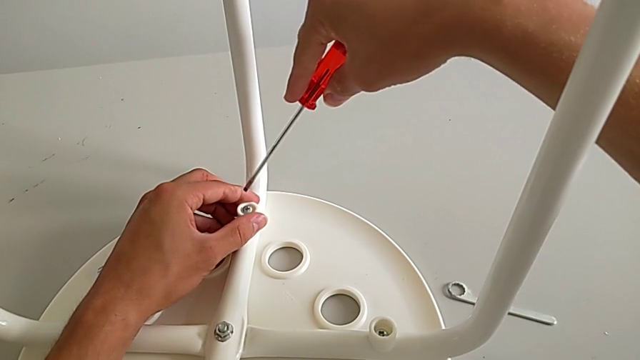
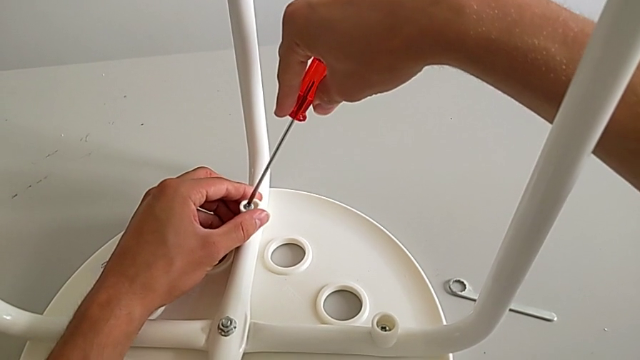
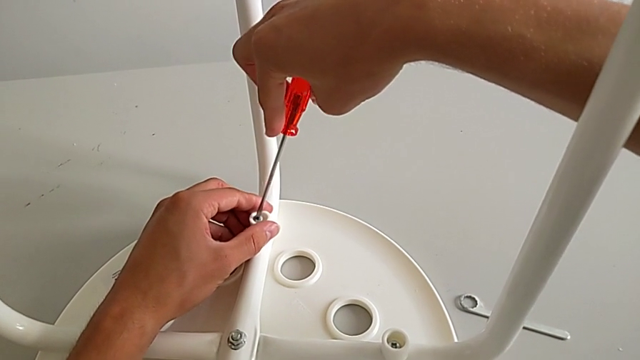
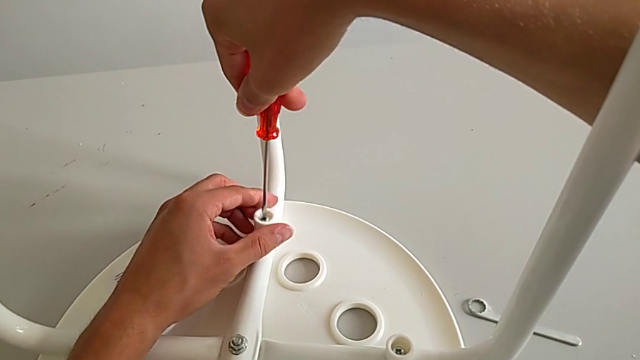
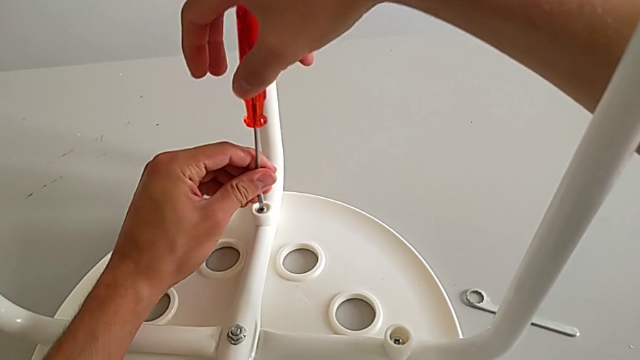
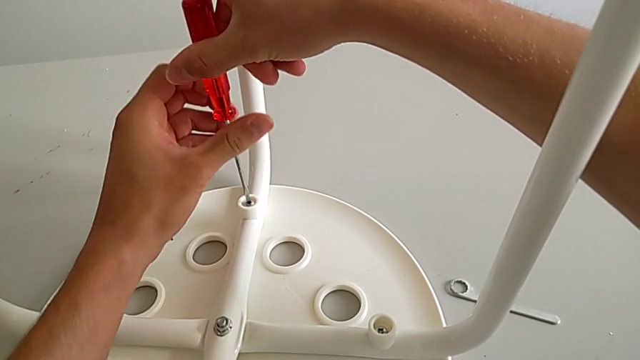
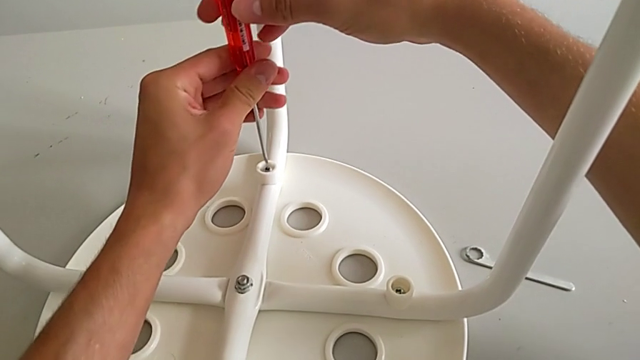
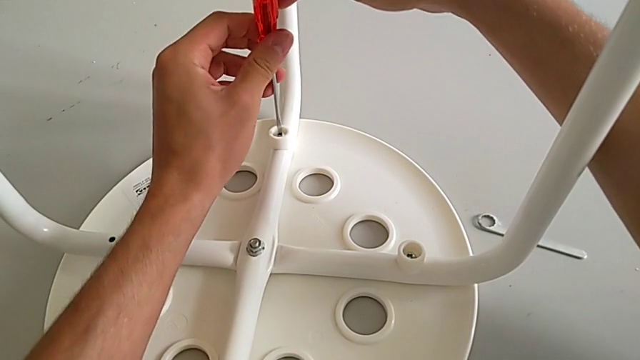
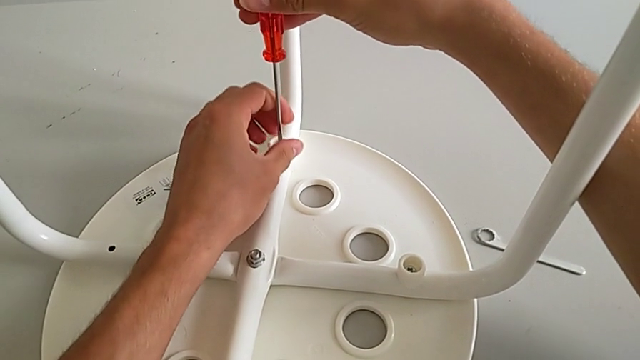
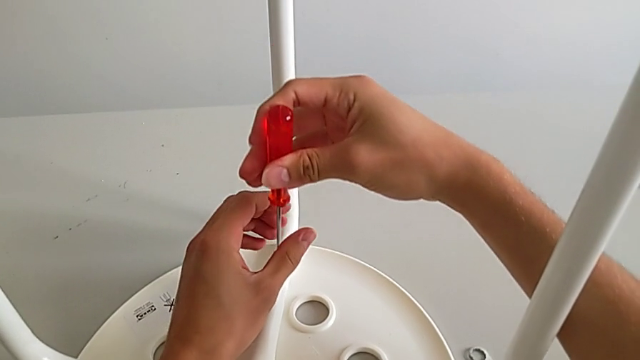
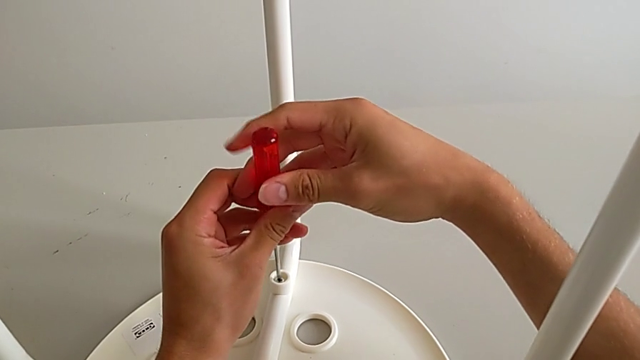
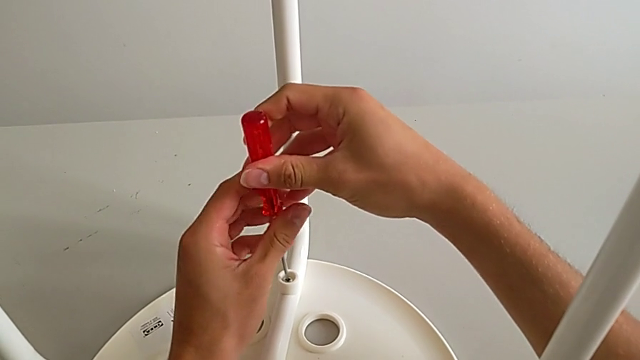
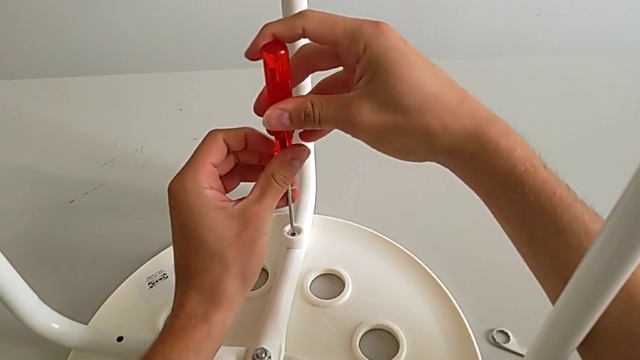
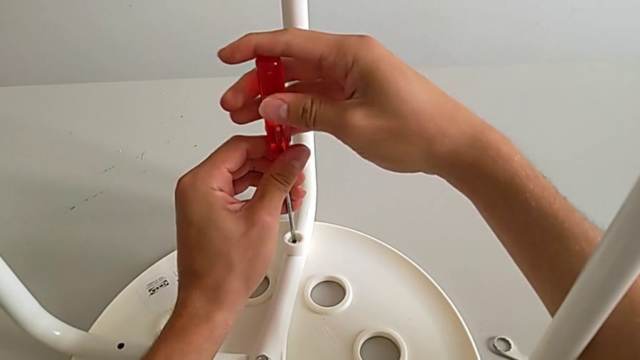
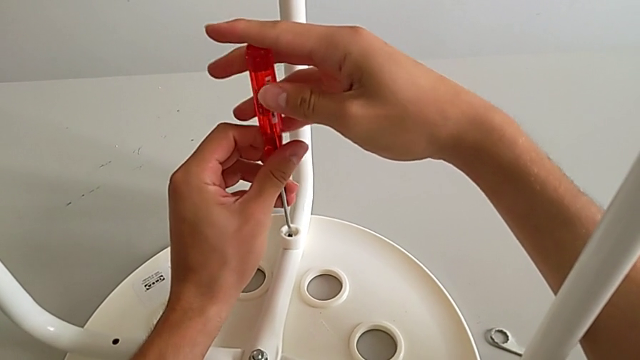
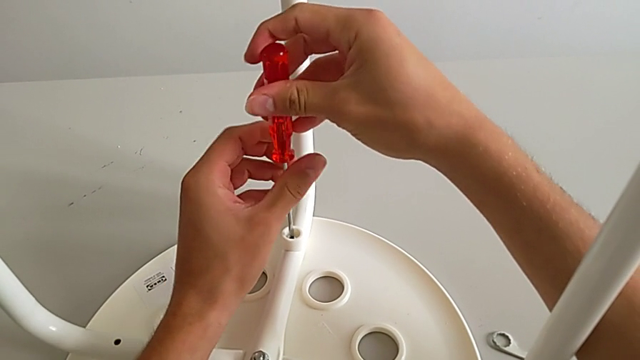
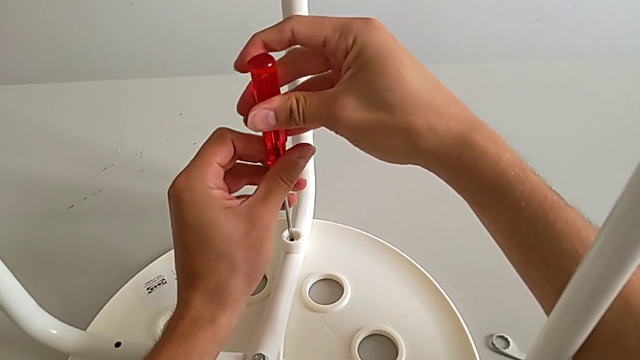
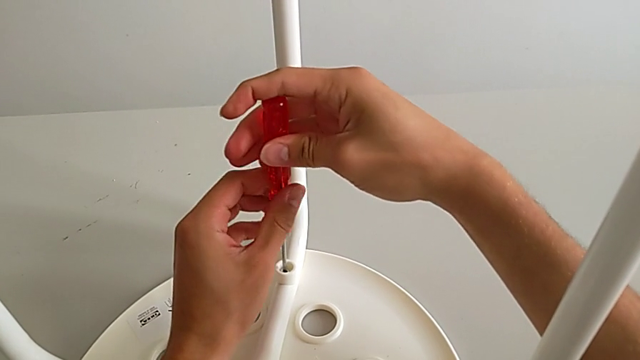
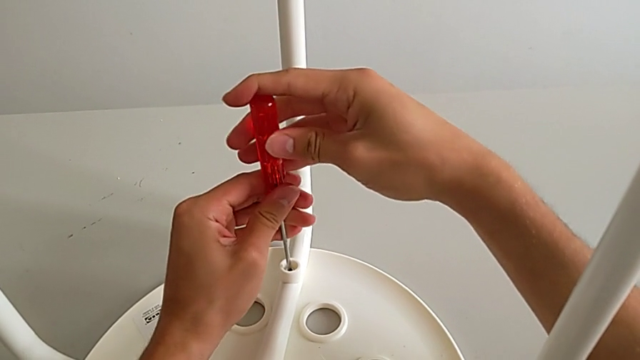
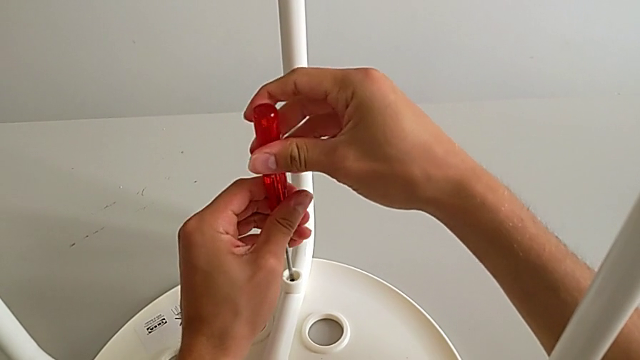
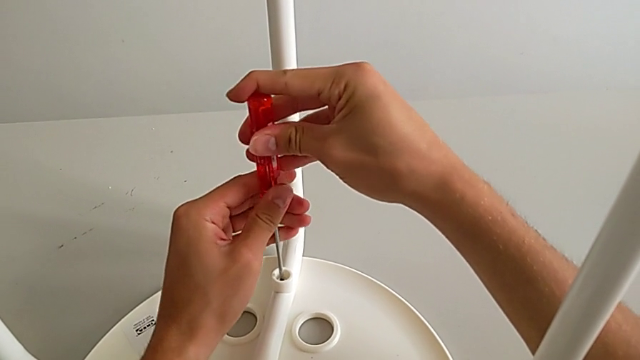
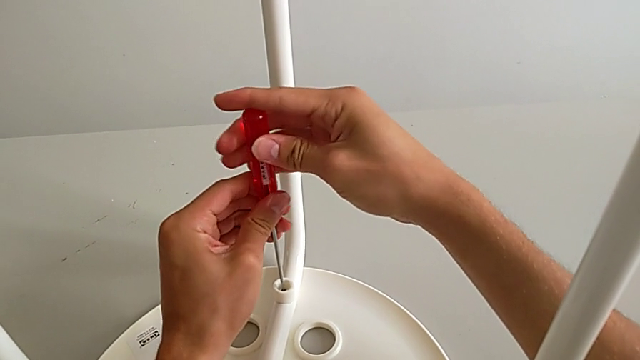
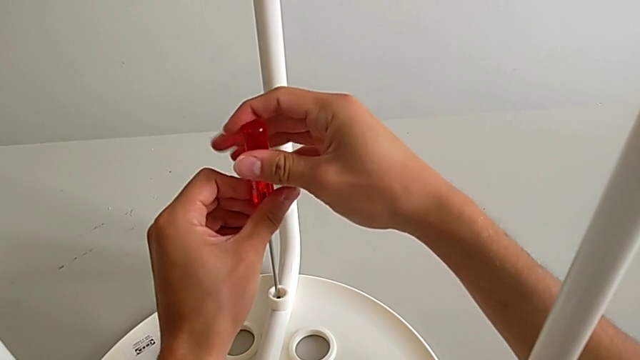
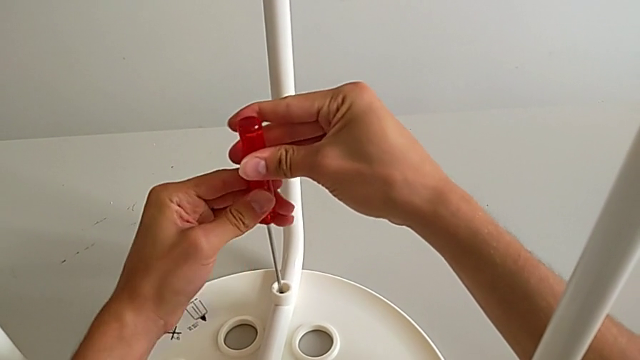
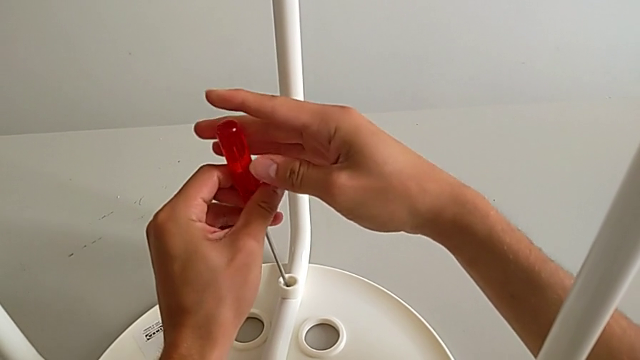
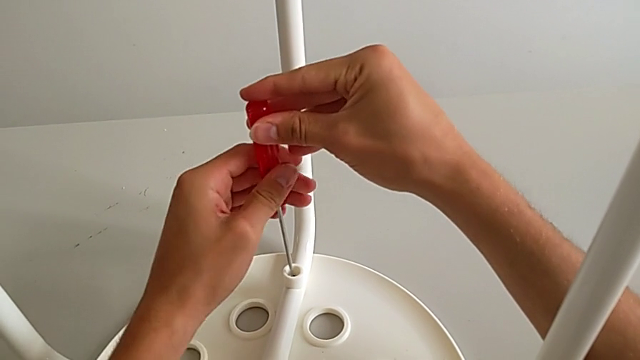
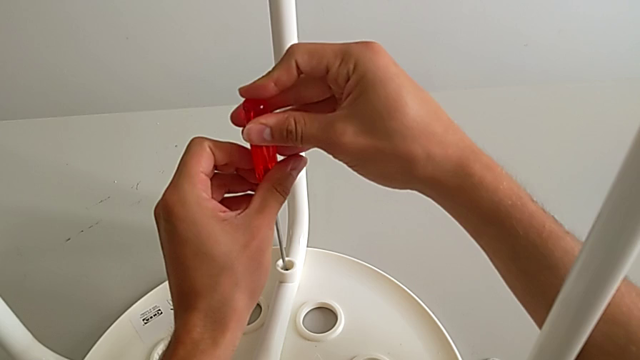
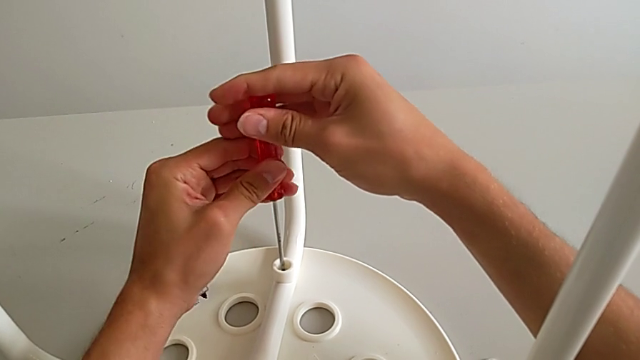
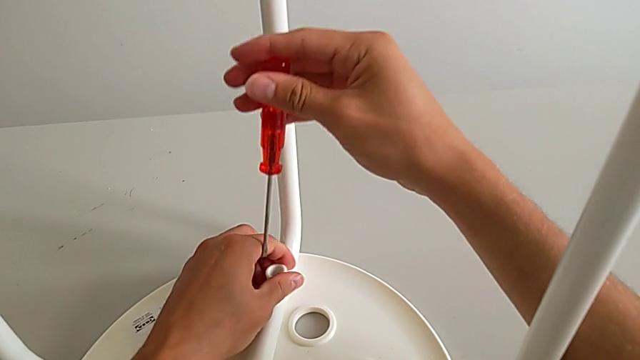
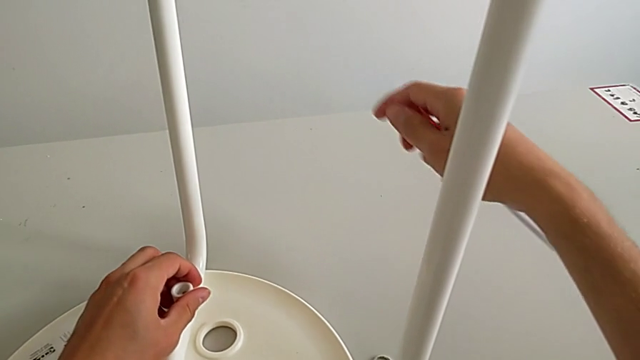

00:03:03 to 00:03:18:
The camera wearer is assembling the seat. They insert the screwdriver, screw the screw, withdraw the screwdriver and approach the screw.

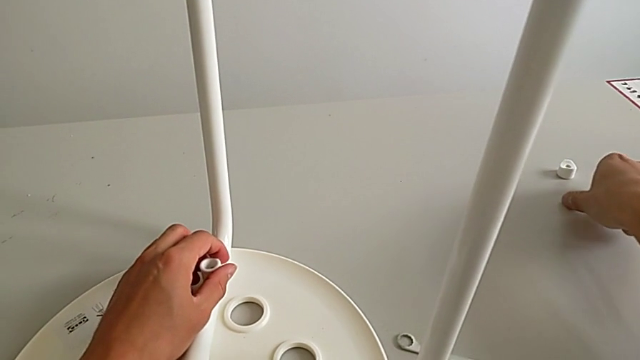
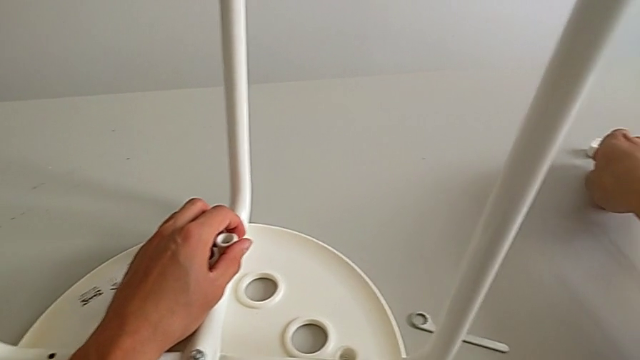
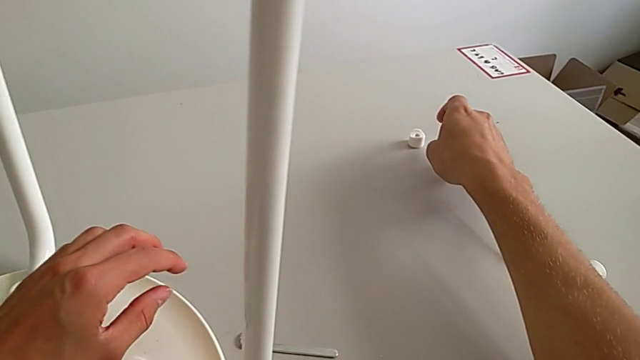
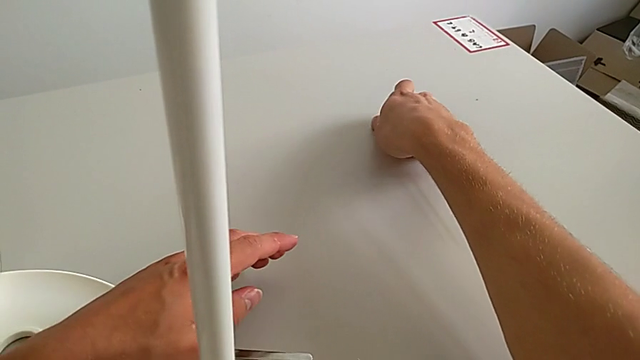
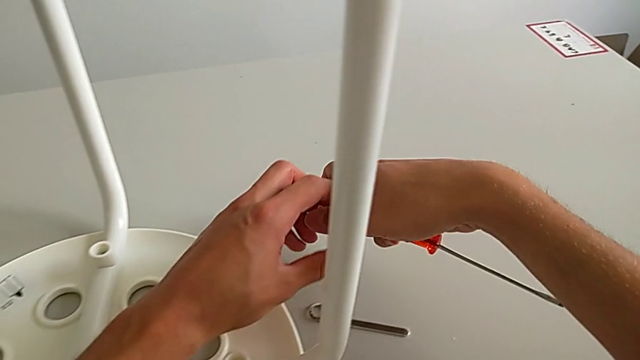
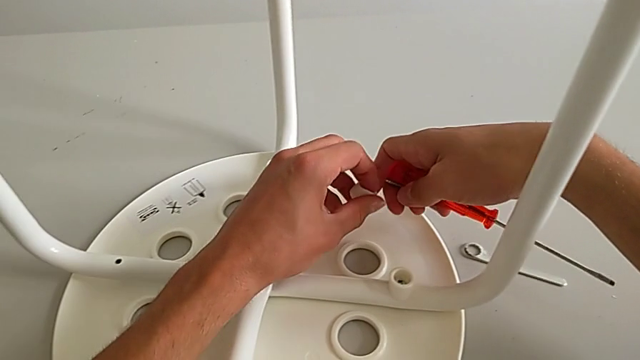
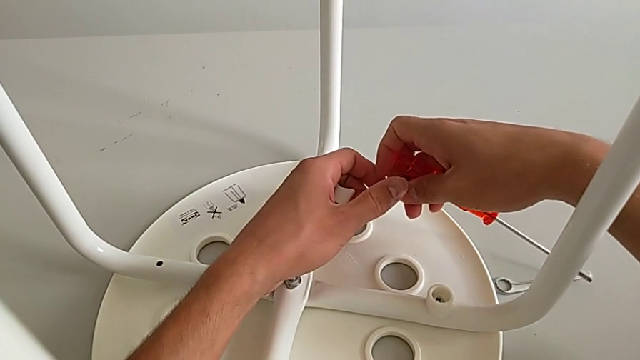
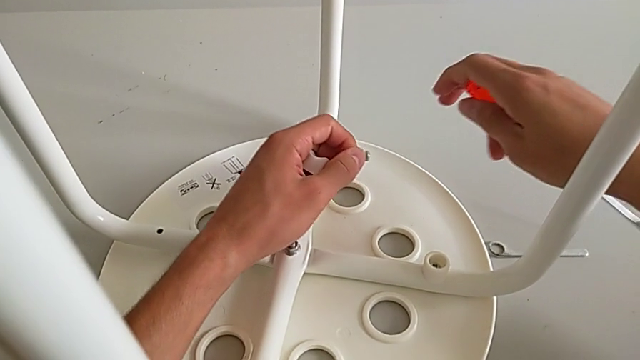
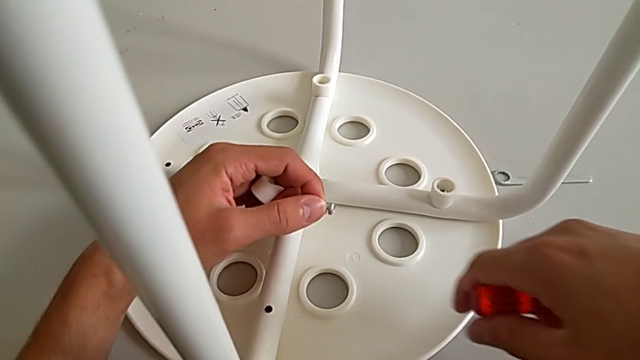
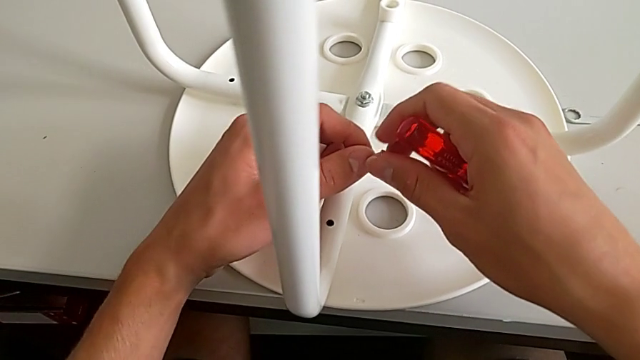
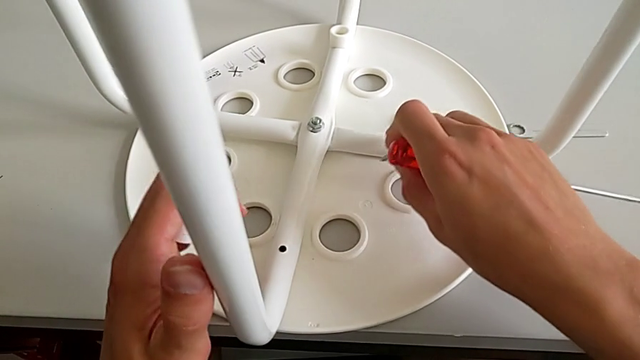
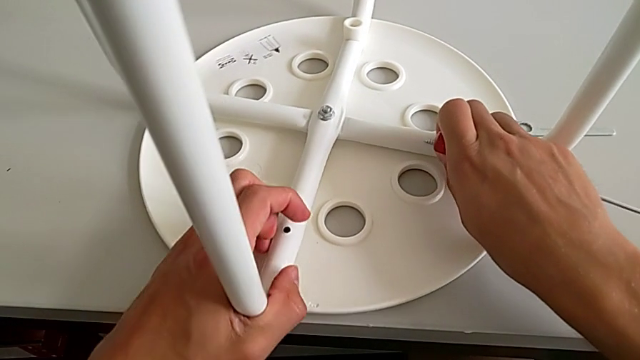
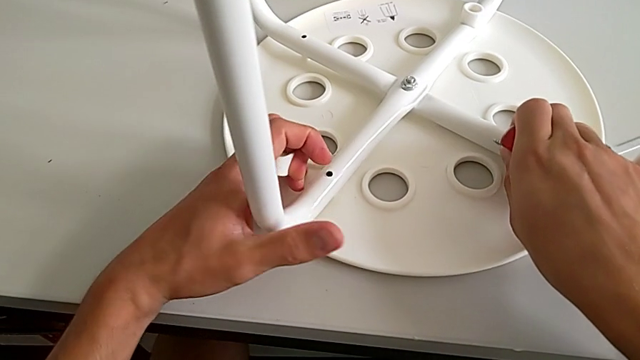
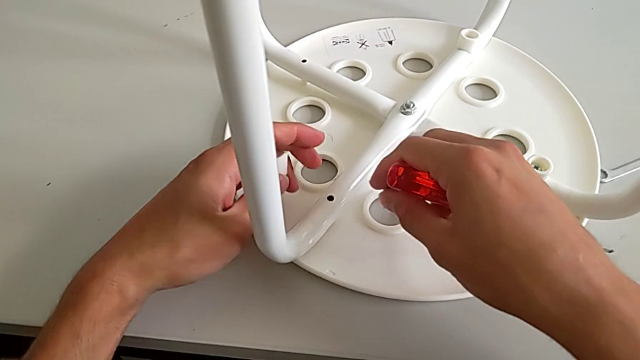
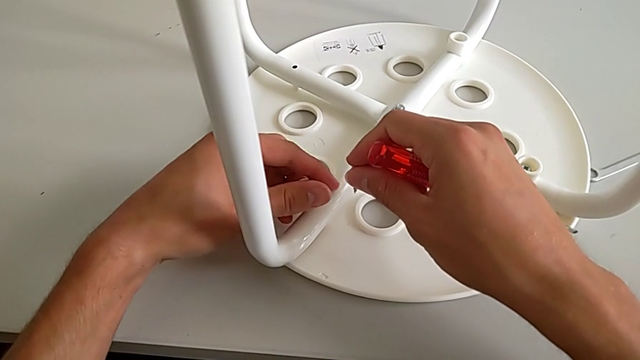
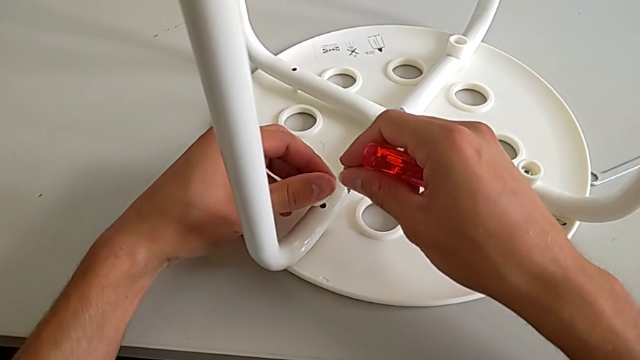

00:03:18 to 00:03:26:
The camera wearer is assembling the seat. They grab the screw, grab the washer with the right hand, grab it with the left hand, grab the screw with the left hand, grab it with the right hand, approach the leg, rotate the stool with the left hand and place the washer.
